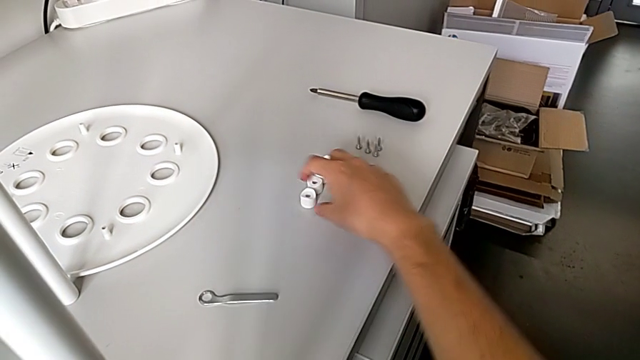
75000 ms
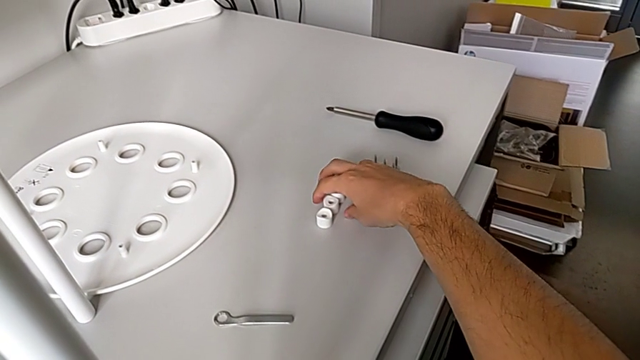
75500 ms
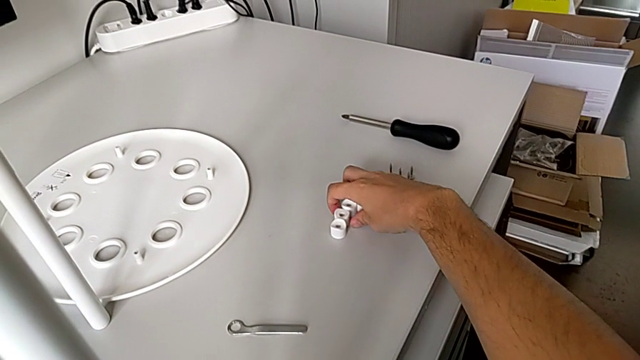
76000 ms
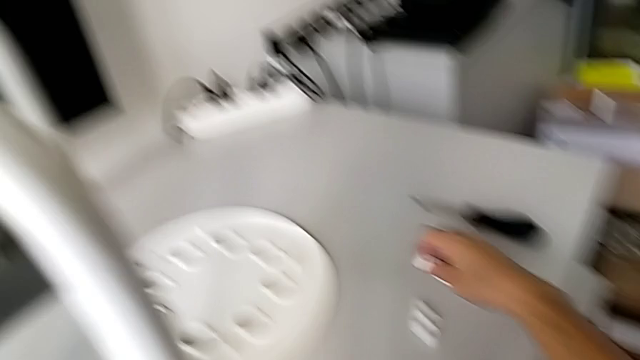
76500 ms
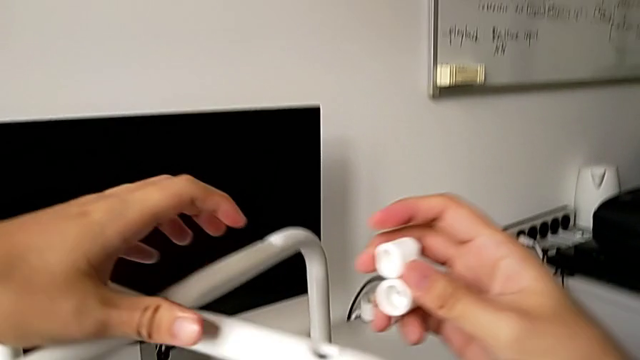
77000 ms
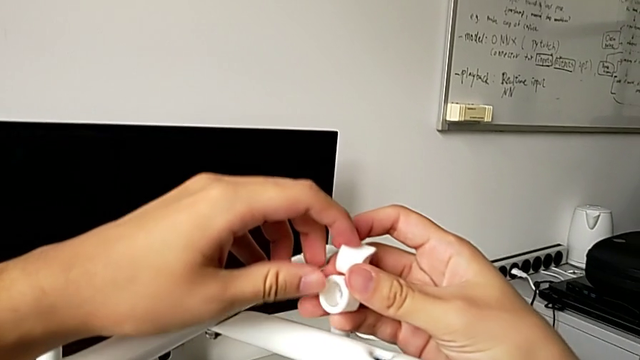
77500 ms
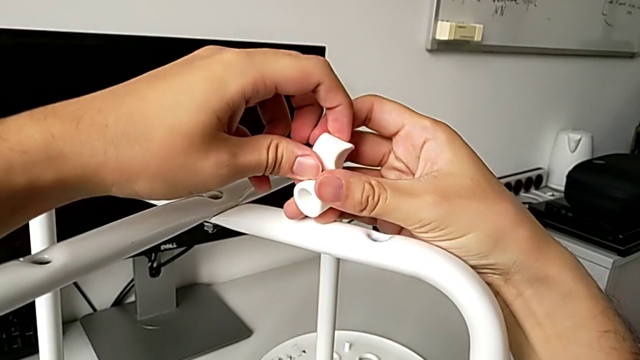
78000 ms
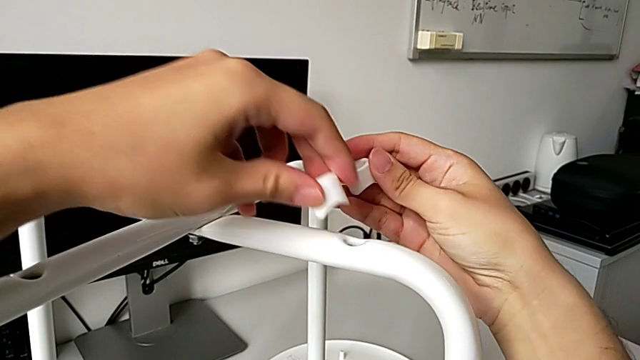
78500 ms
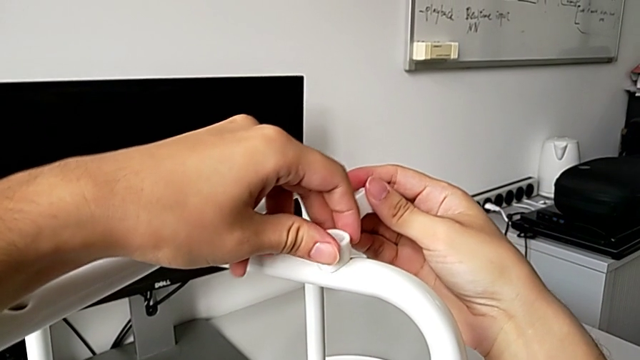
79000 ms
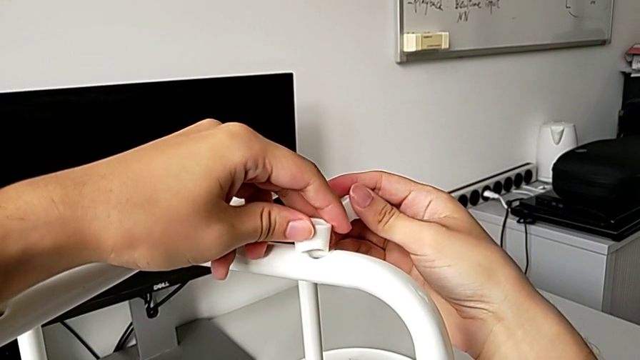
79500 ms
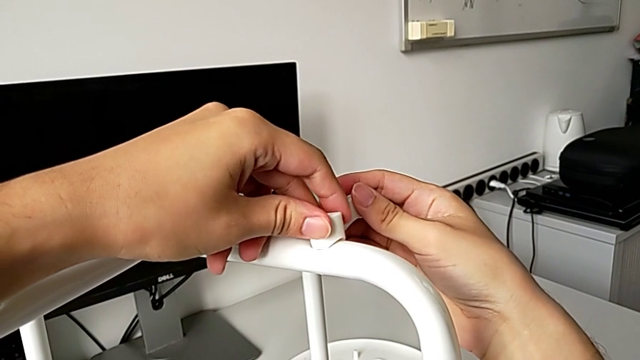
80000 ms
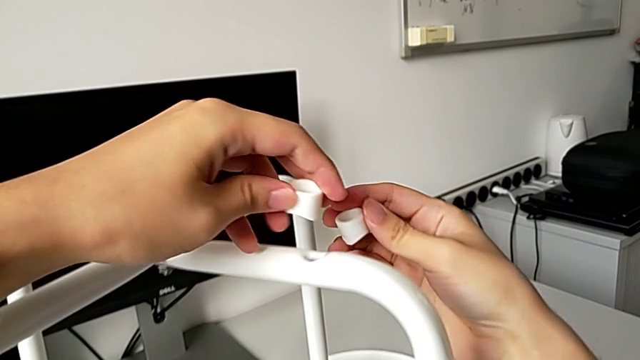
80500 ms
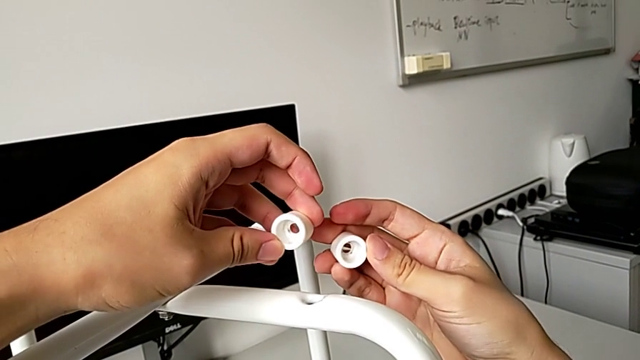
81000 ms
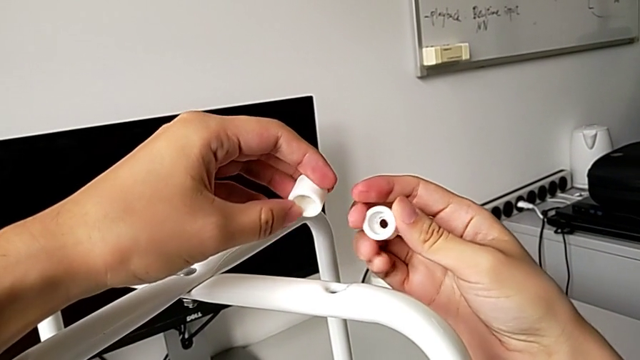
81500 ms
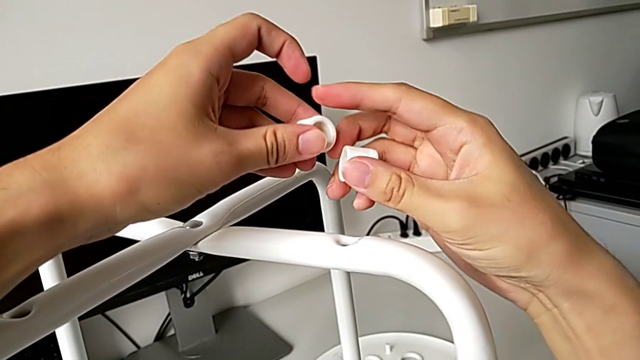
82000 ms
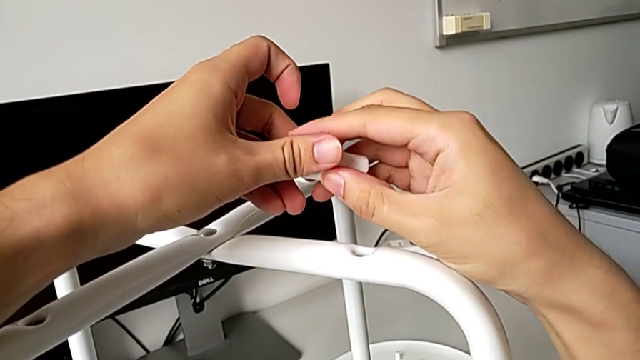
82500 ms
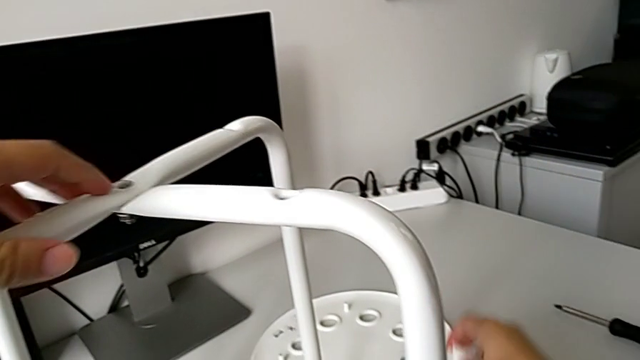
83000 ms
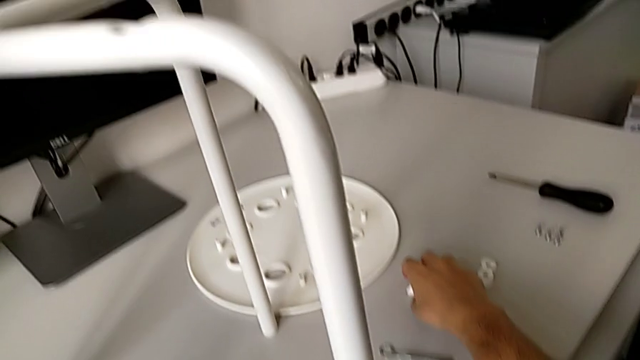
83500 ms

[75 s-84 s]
The camera wearer is assembling the seat. They grab the washer twice and wrongly align it, trying to put the saddle washer before the screw. They inspect the washer and place it.

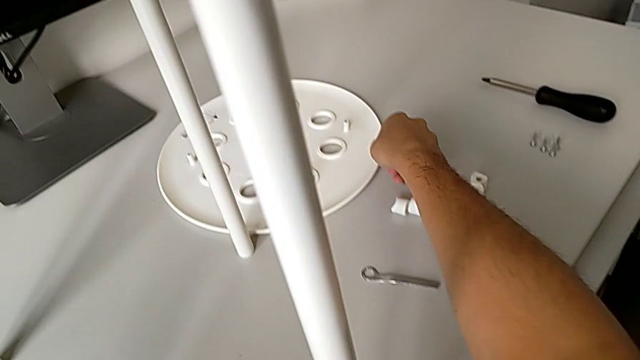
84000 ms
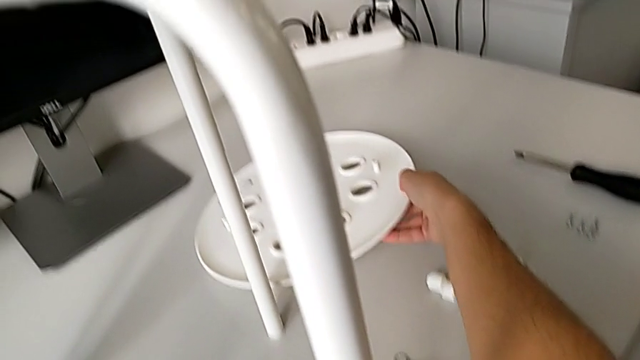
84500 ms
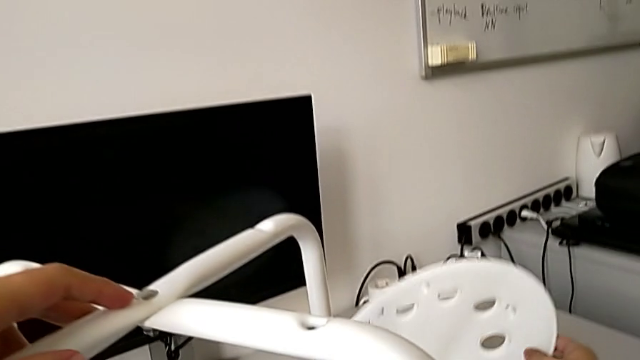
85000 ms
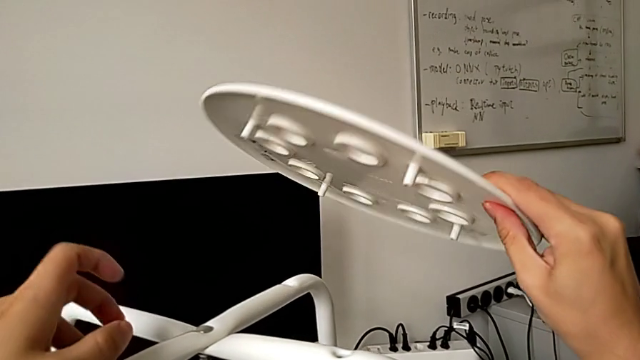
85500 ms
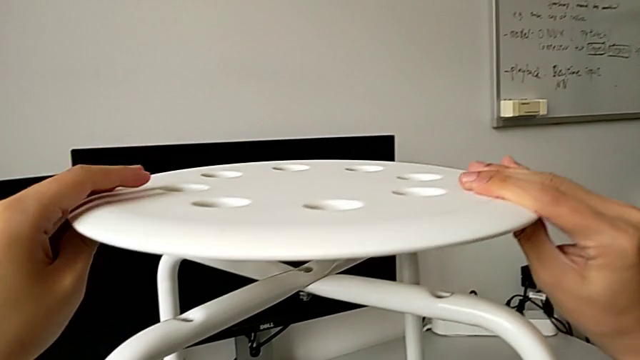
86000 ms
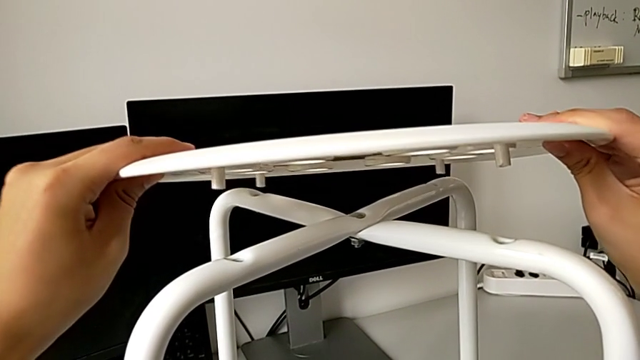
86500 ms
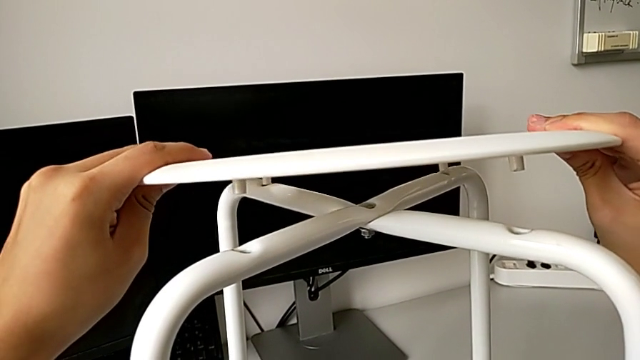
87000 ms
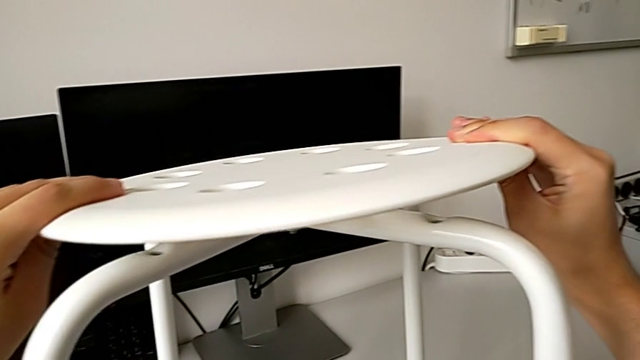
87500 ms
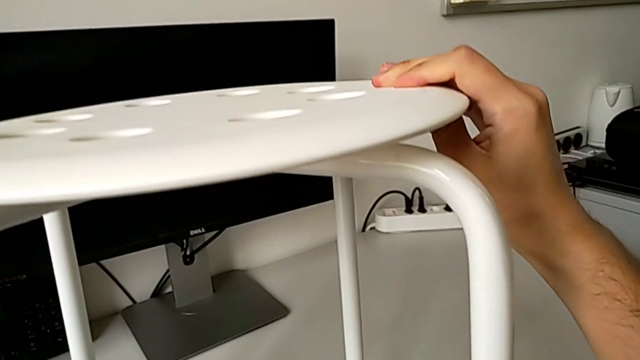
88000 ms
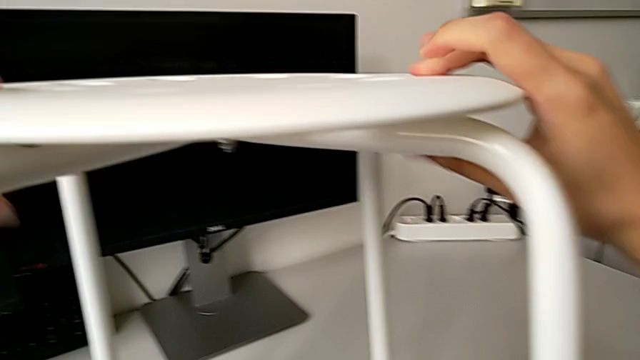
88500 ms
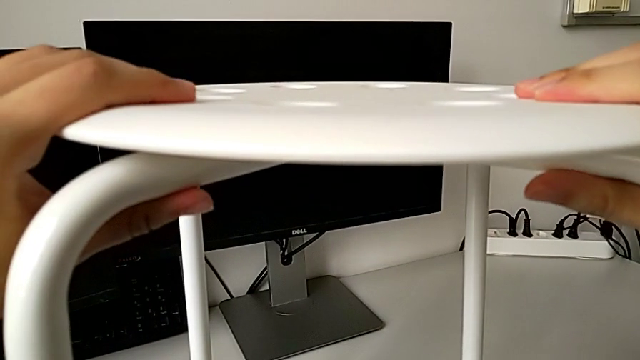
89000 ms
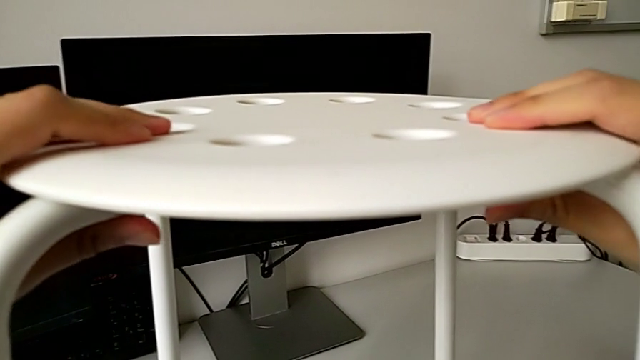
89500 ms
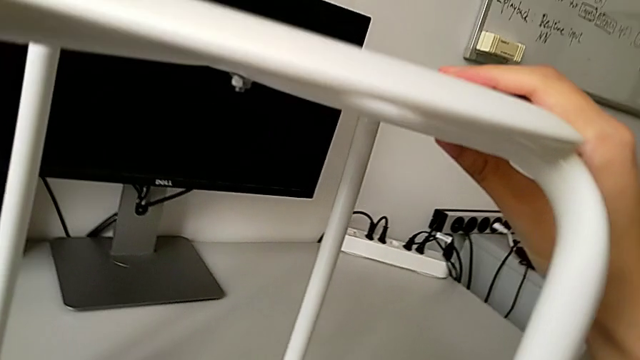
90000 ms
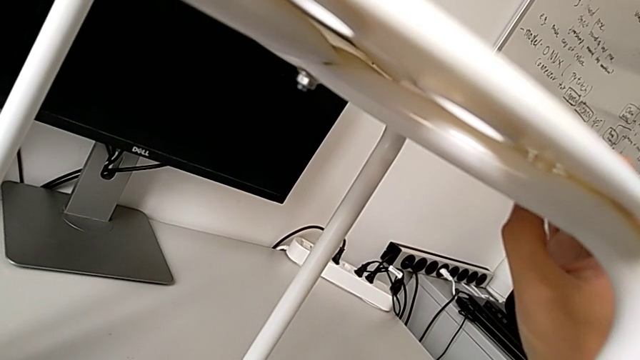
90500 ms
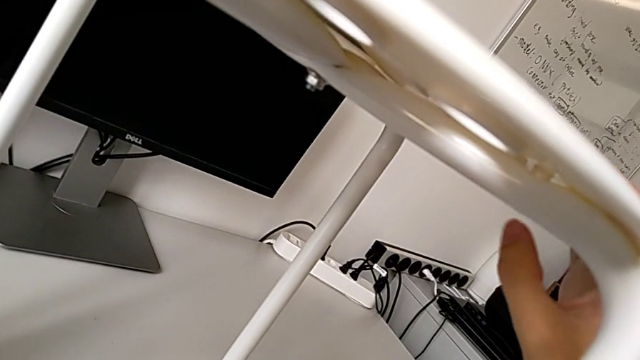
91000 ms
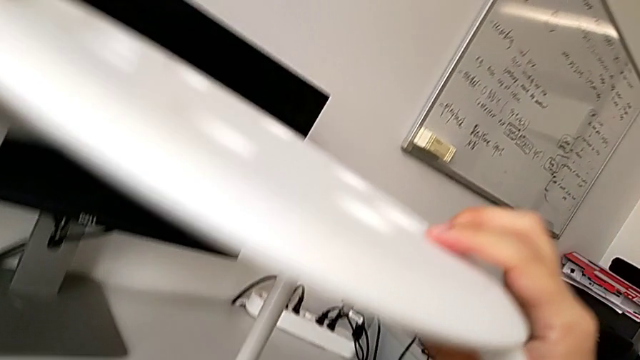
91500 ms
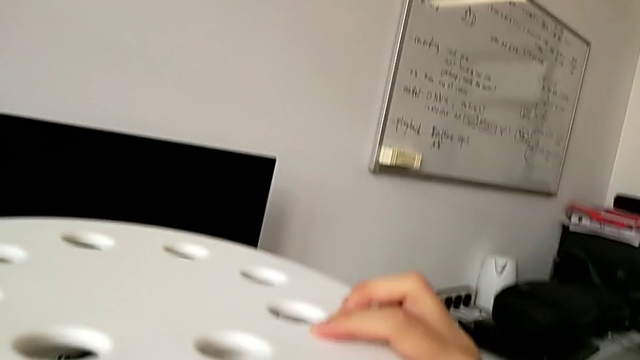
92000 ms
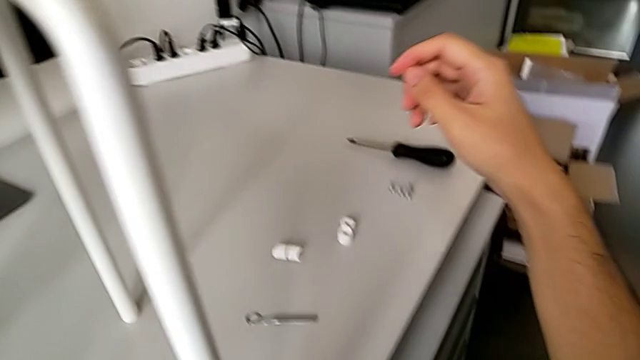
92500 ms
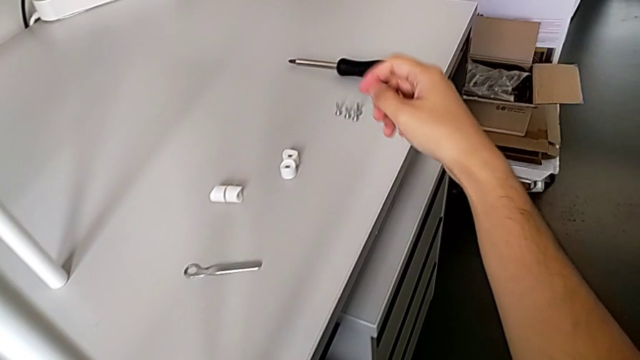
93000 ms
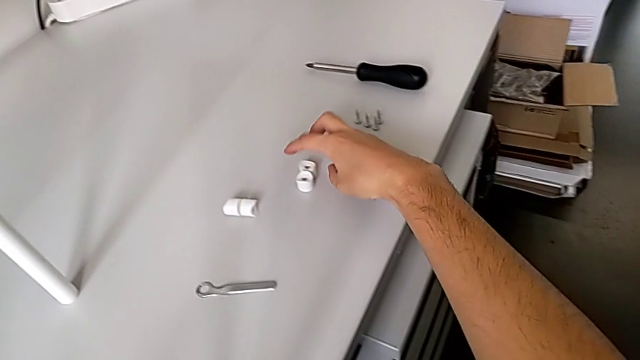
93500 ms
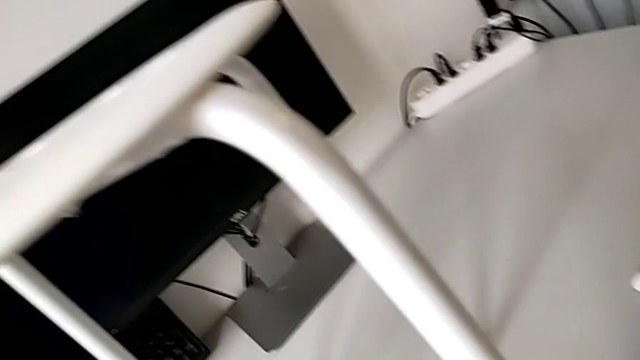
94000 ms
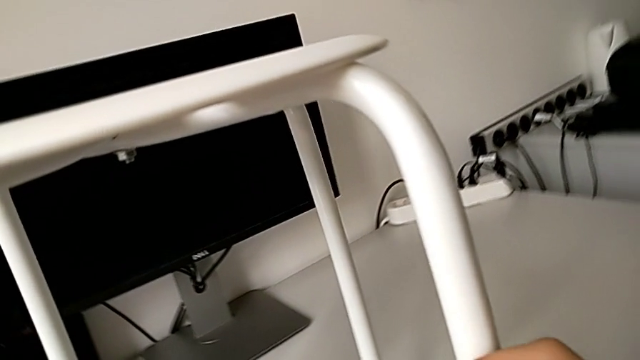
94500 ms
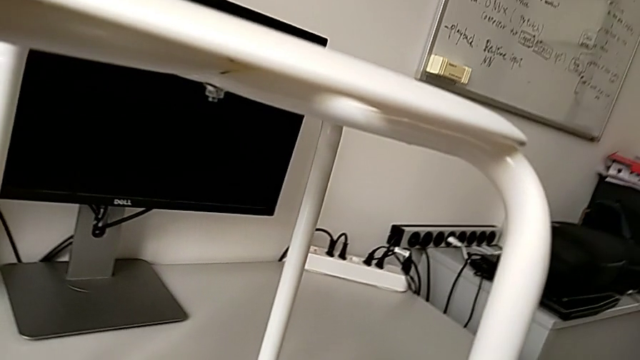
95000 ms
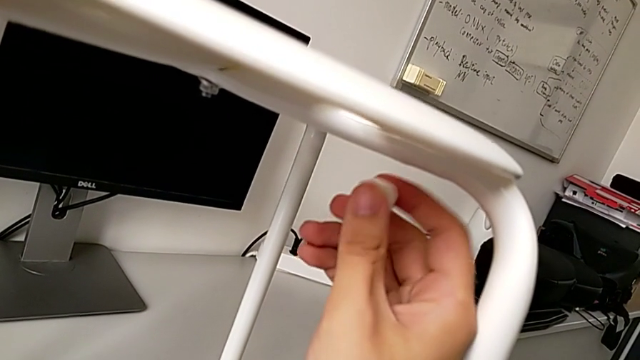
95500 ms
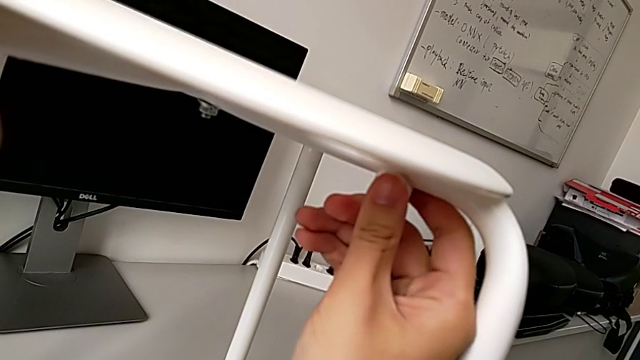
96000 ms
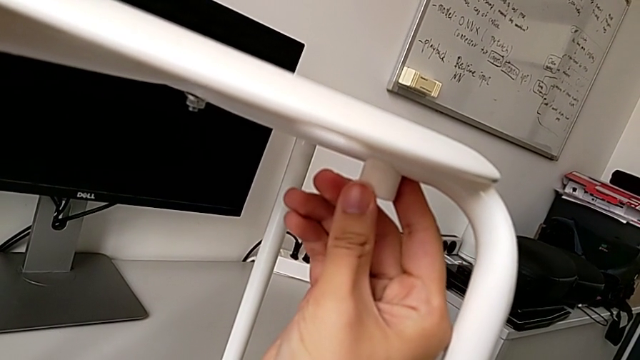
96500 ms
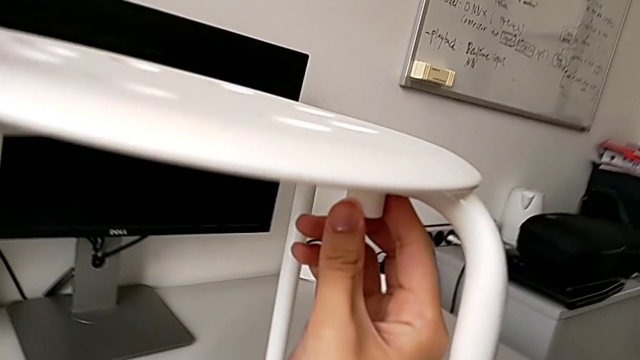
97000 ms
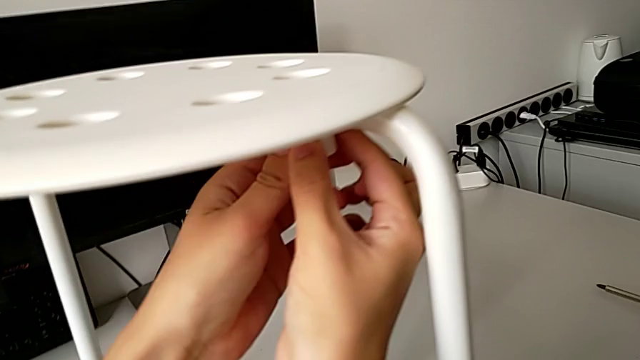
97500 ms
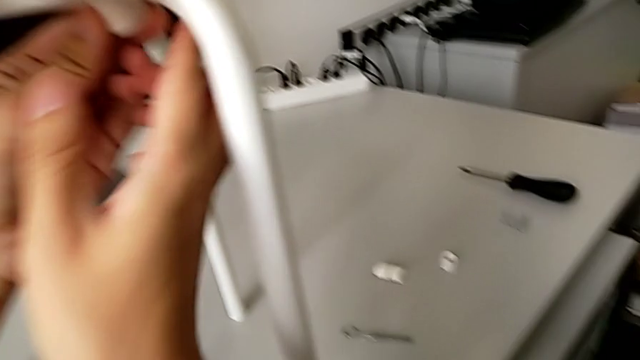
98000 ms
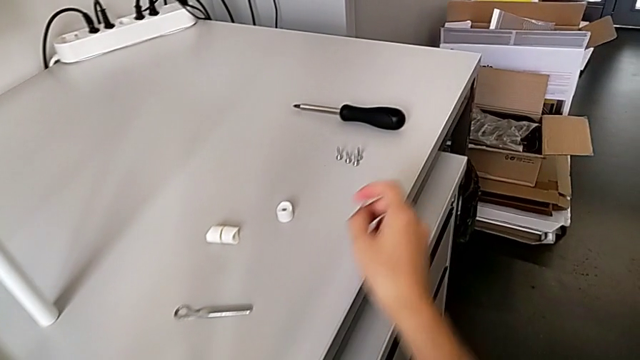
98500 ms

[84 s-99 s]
The camera wearer is assembling the seat. They lift the seat, align it, grab the washer, place it and grab the screw.
